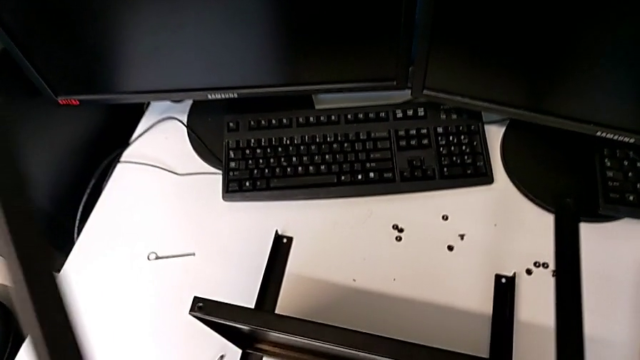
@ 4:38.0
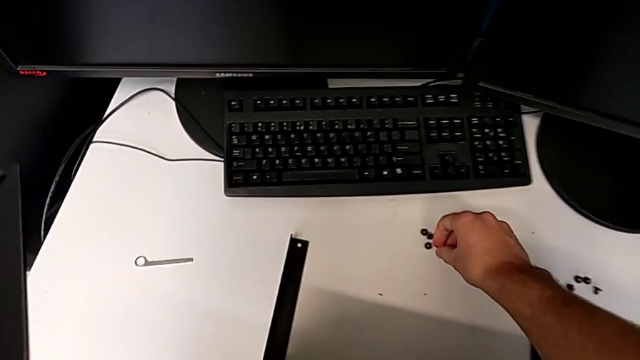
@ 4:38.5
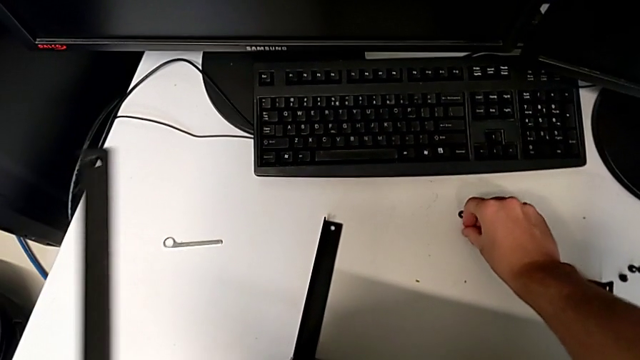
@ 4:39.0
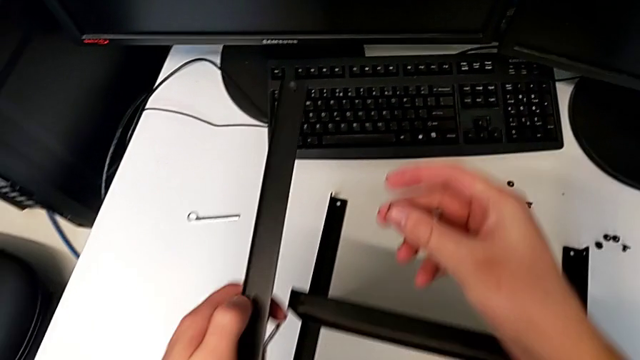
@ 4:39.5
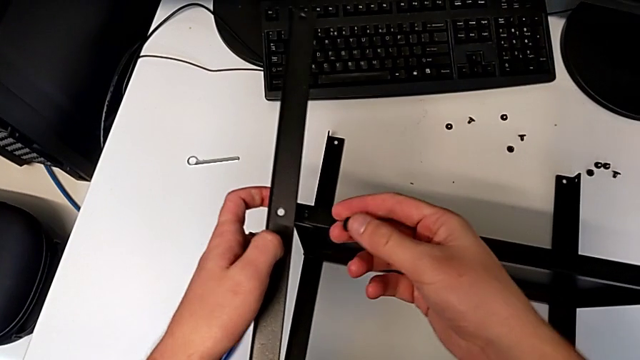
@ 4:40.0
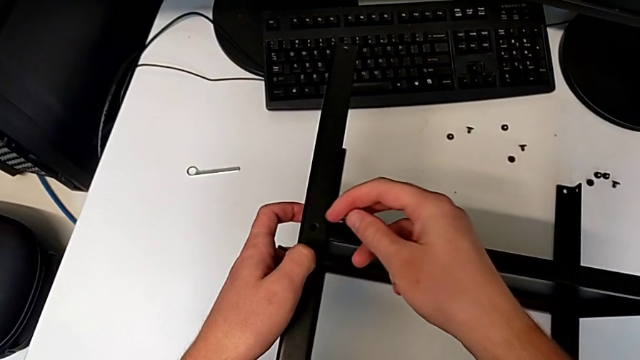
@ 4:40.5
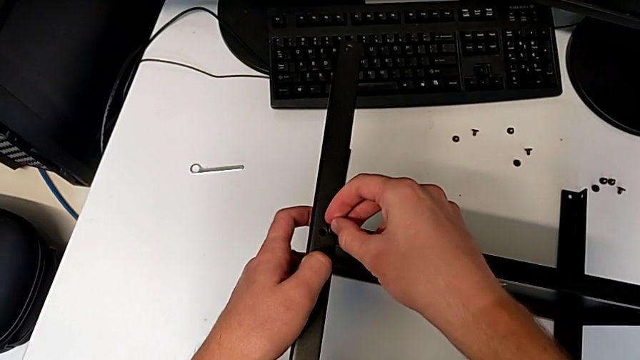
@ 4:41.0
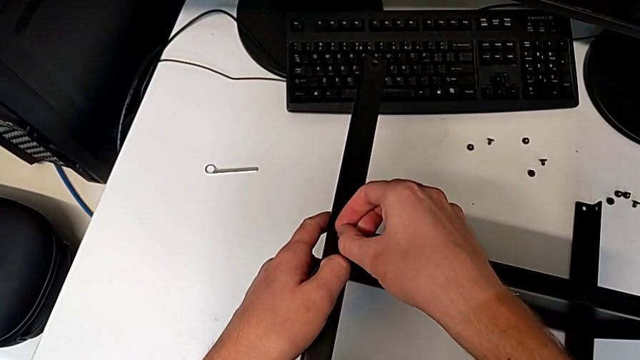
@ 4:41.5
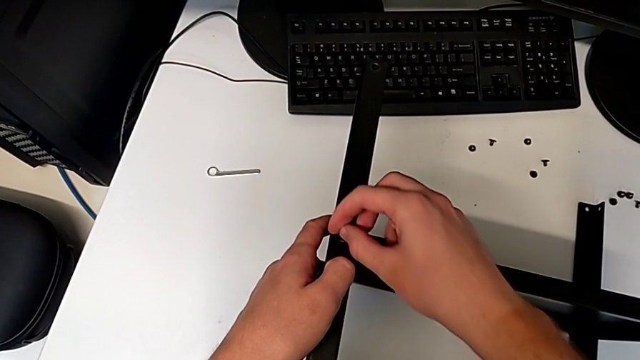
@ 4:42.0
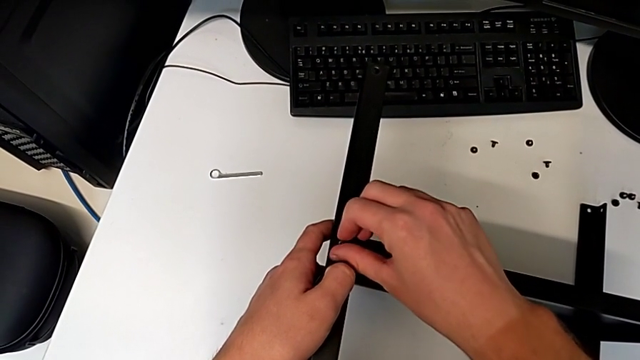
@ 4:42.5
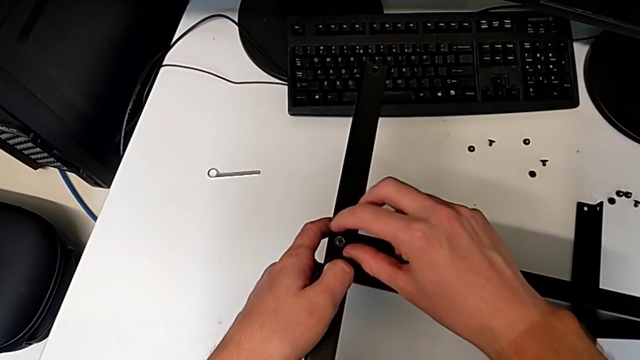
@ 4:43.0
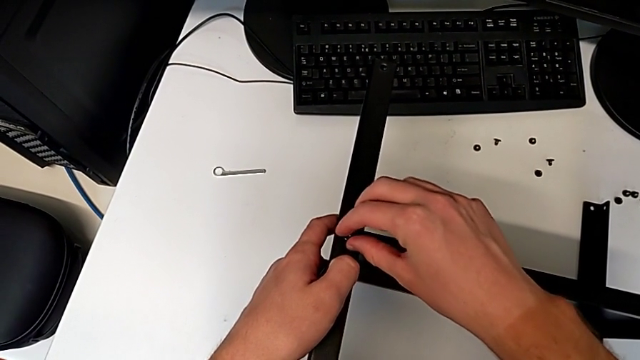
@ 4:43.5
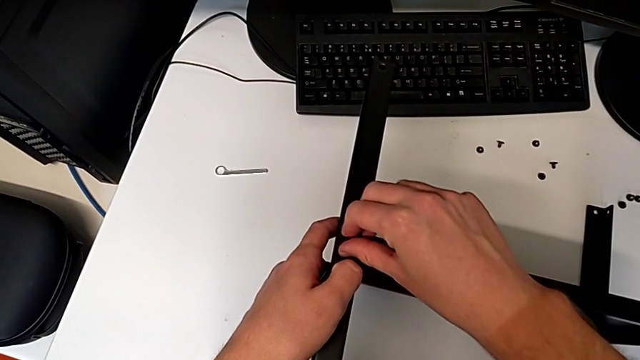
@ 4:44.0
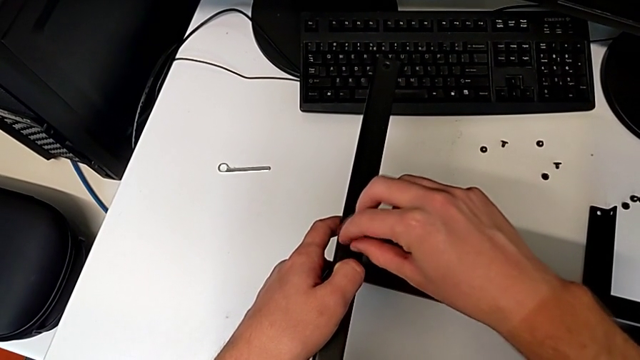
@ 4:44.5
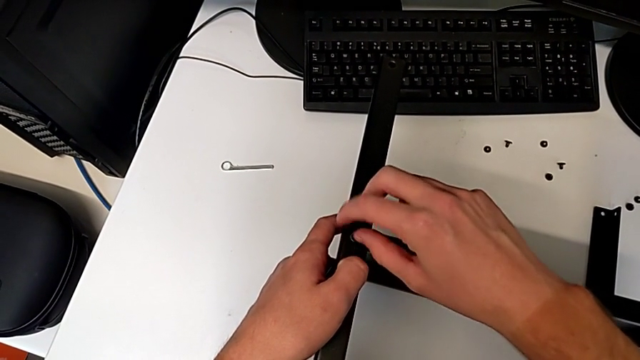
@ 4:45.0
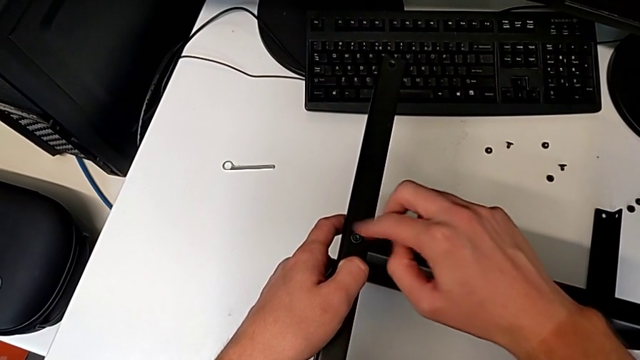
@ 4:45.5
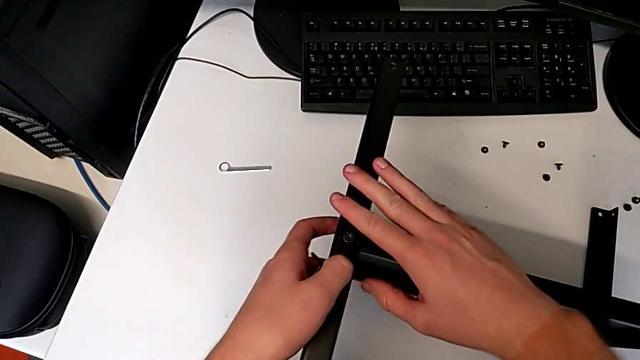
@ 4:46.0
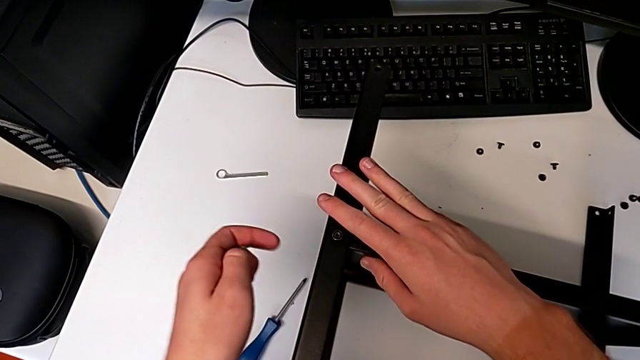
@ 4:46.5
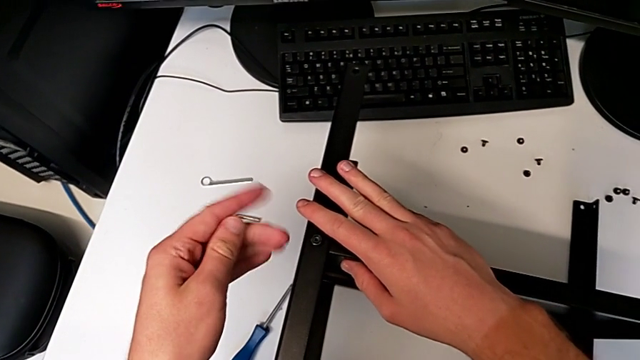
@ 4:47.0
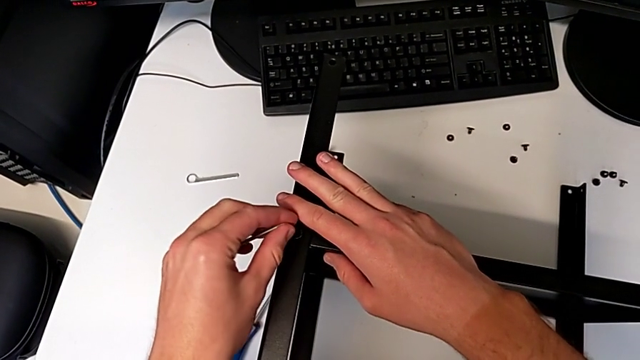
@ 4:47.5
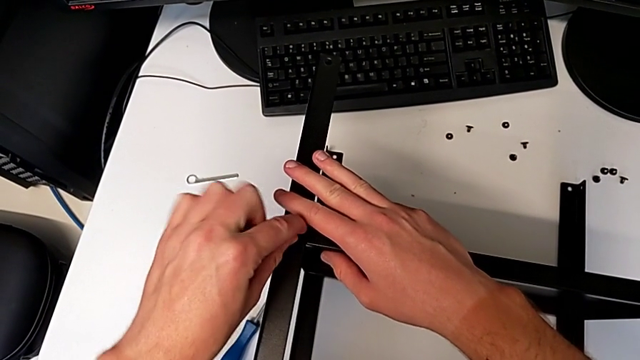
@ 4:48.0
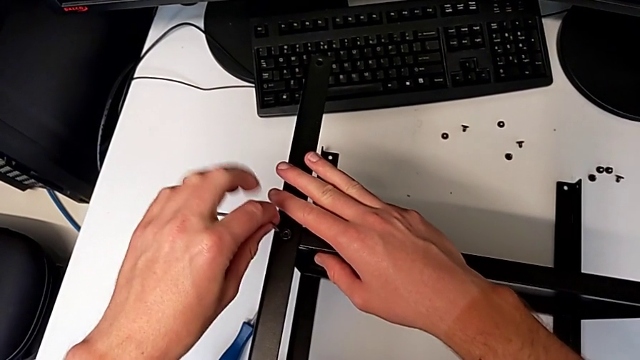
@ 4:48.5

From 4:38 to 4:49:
The camera wearer is assembling the fourth leg and shelf. They grab the hex socket head, align the leg, insert the hex socket head, screw it and insert the Allen wrench.

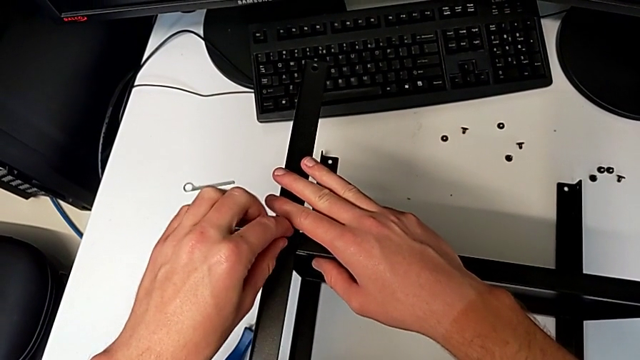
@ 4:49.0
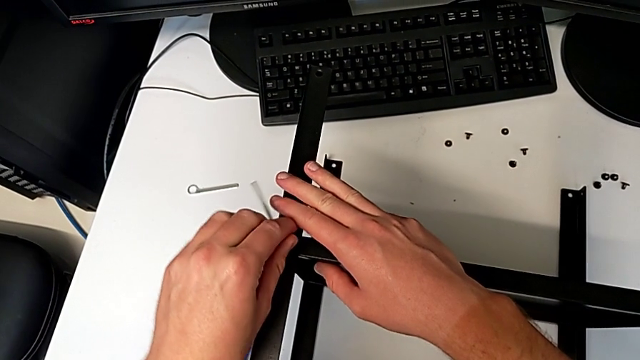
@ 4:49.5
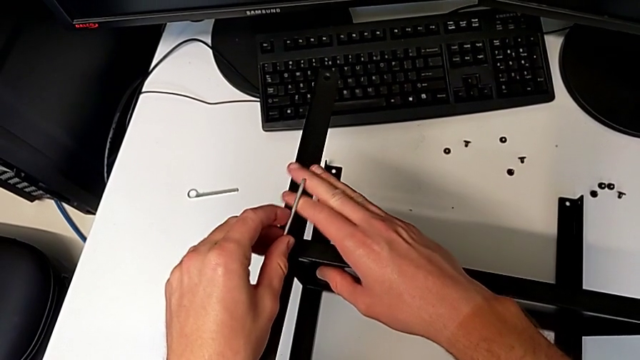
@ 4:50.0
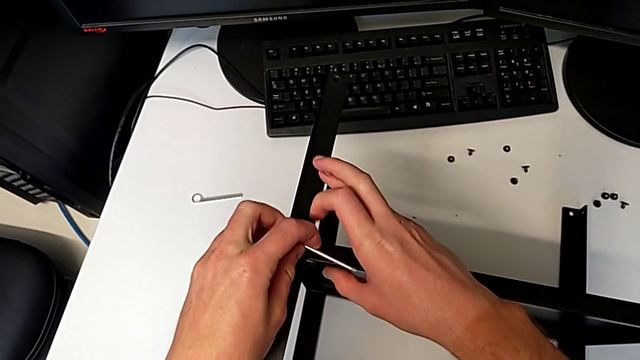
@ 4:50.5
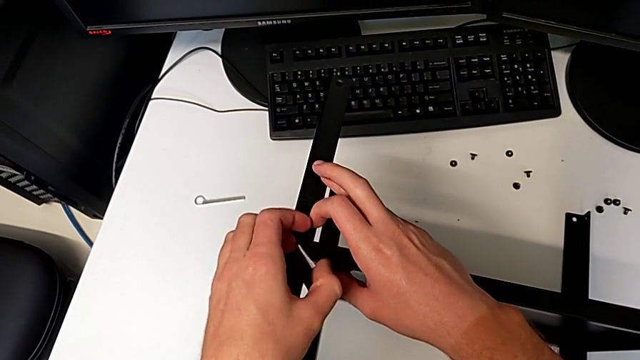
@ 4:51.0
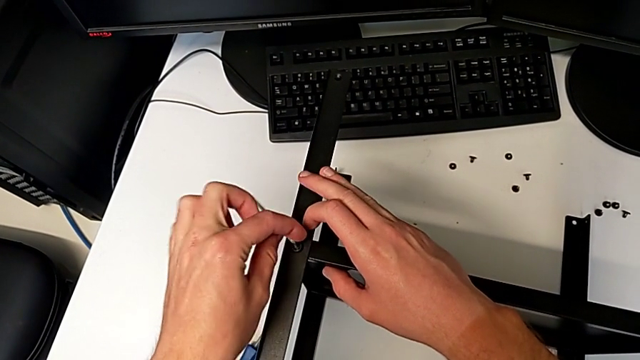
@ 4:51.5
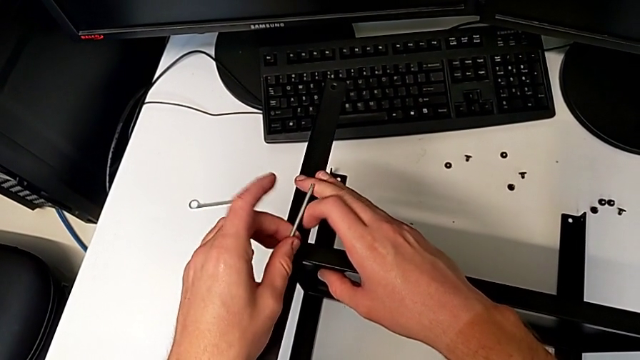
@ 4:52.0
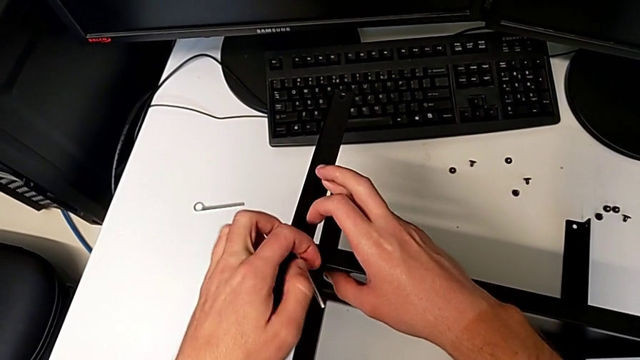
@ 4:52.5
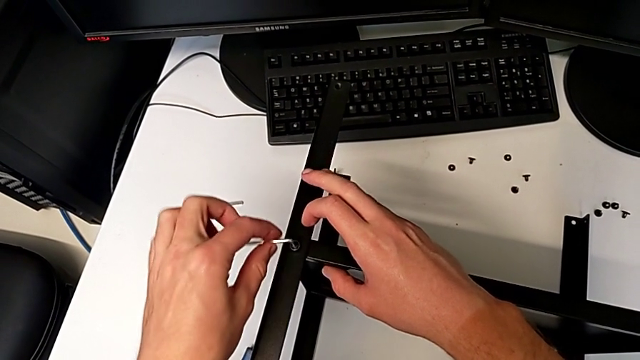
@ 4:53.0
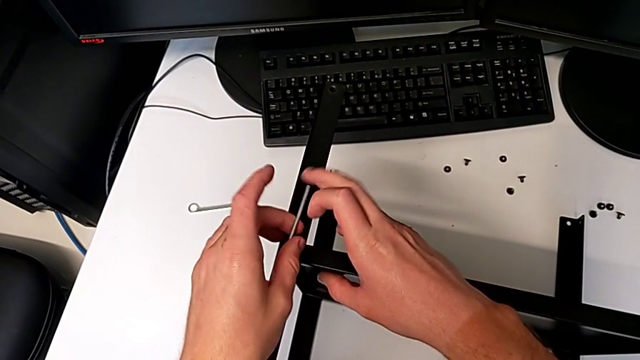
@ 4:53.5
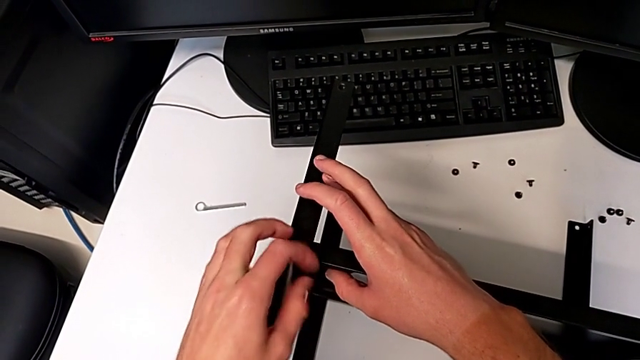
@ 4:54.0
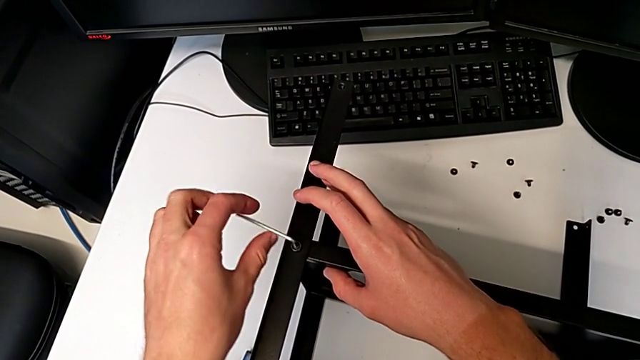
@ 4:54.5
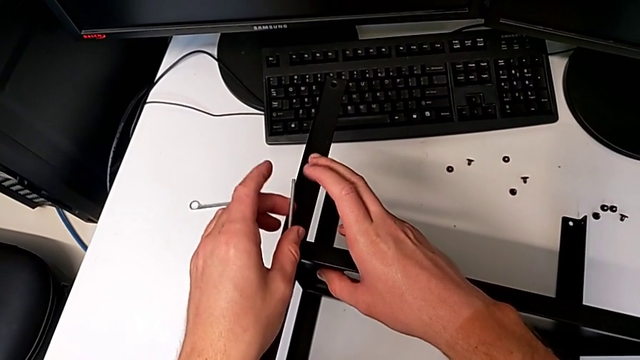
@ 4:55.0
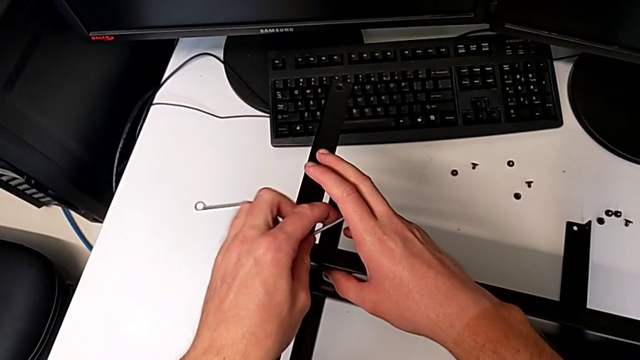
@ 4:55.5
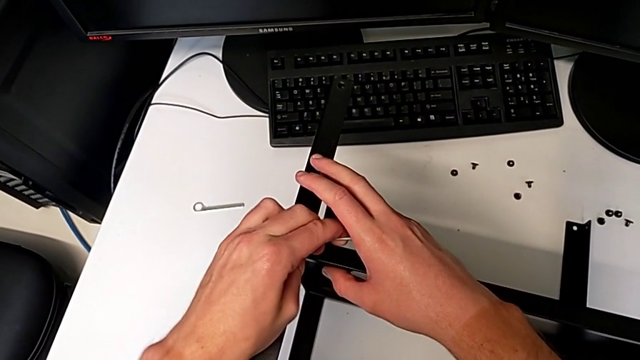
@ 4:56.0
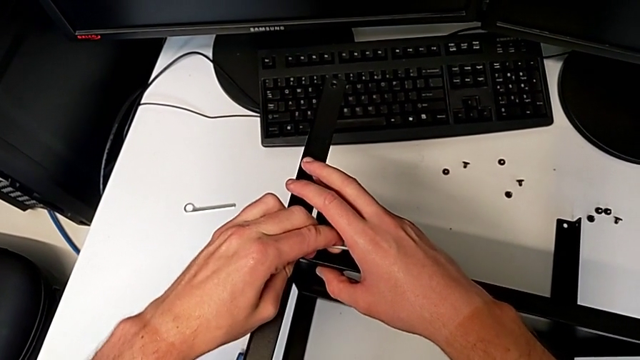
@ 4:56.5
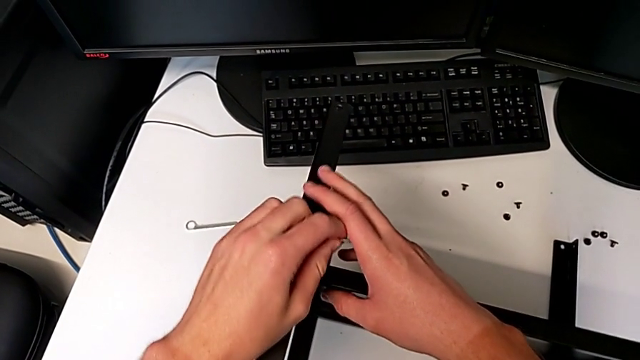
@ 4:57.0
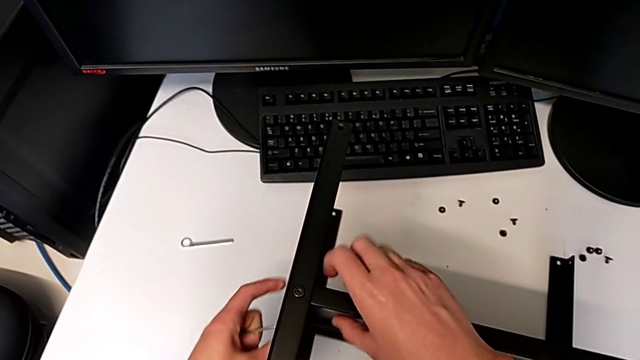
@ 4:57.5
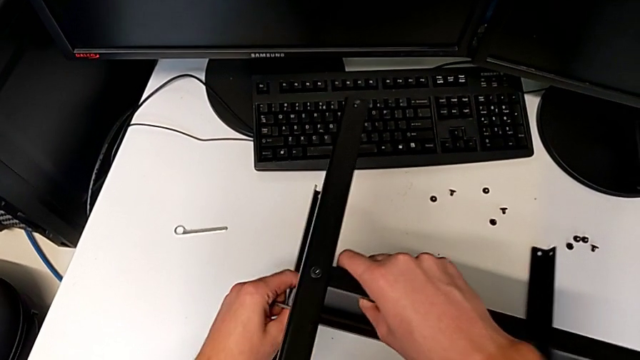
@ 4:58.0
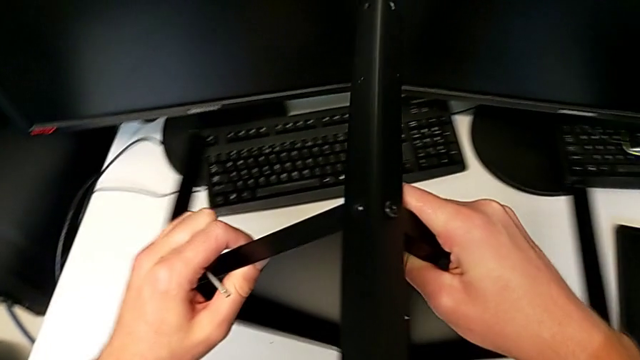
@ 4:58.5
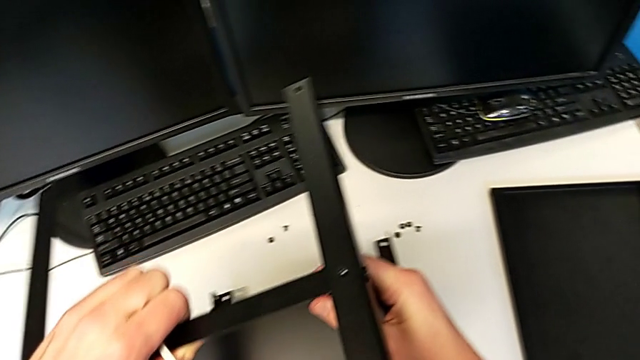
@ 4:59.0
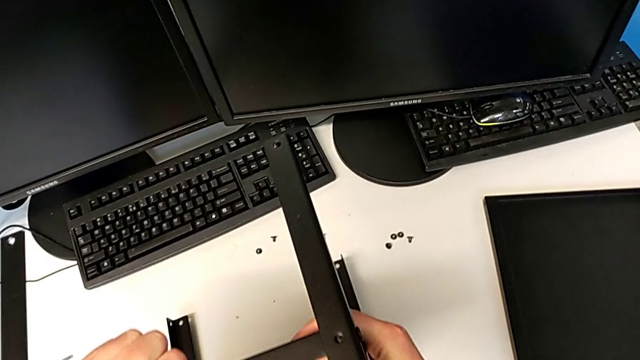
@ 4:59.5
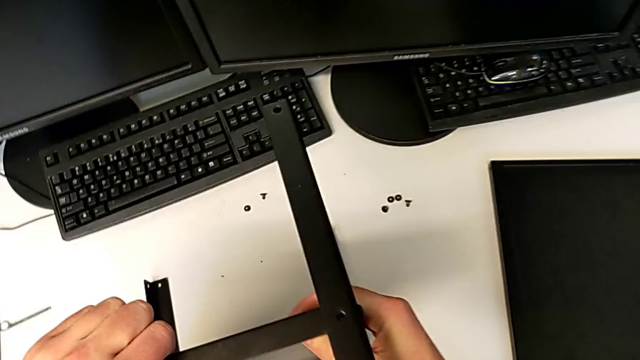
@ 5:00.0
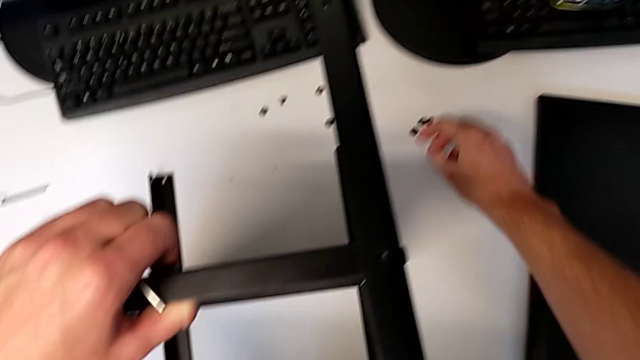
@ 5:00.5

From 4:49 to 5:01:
The camera wearer is assembling the fourth leg and shelf. They screw the hex socket head, withdraw the Allen wrench, rotate the nightstand and grab the hex socket head.
